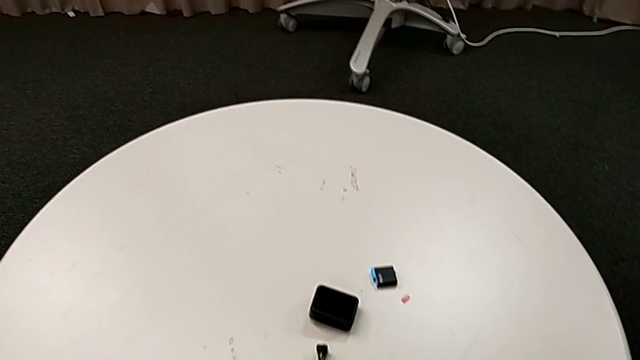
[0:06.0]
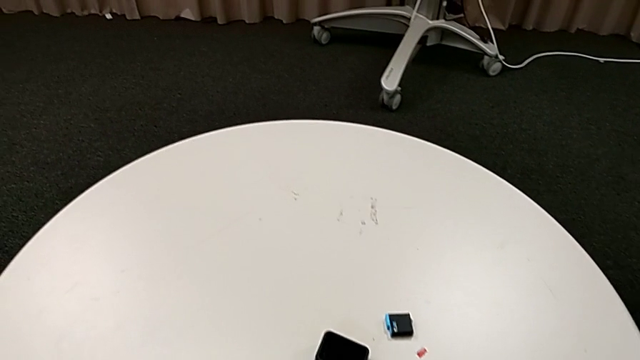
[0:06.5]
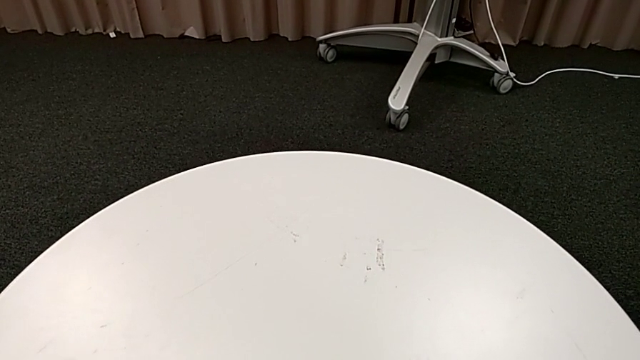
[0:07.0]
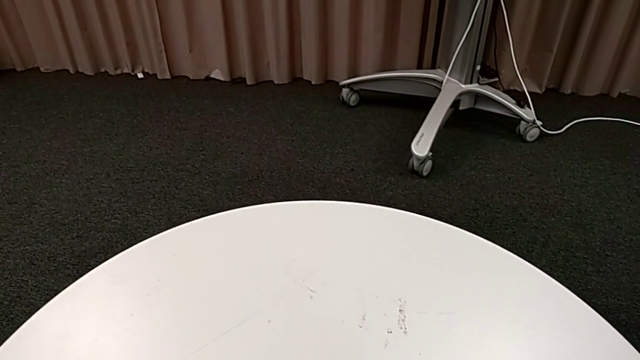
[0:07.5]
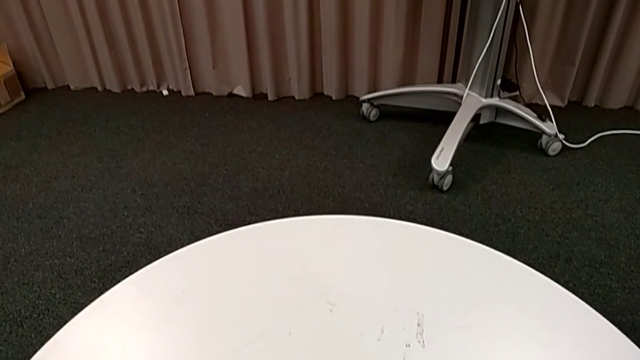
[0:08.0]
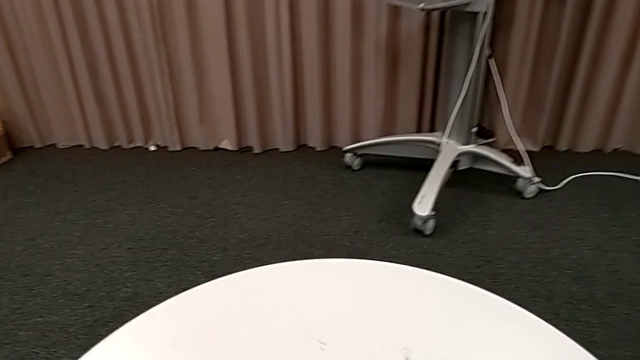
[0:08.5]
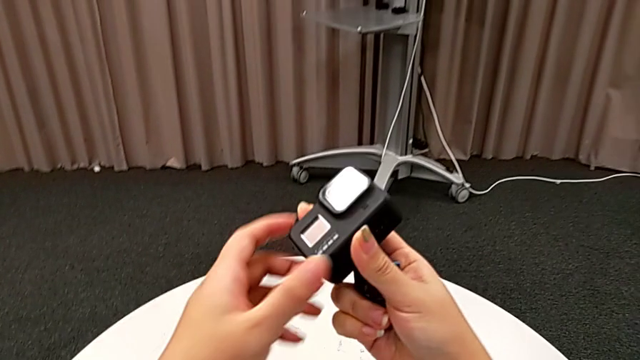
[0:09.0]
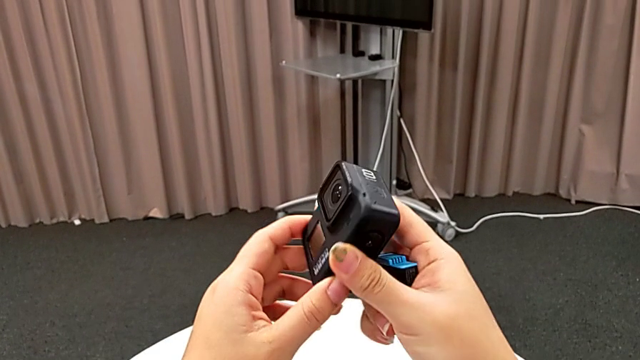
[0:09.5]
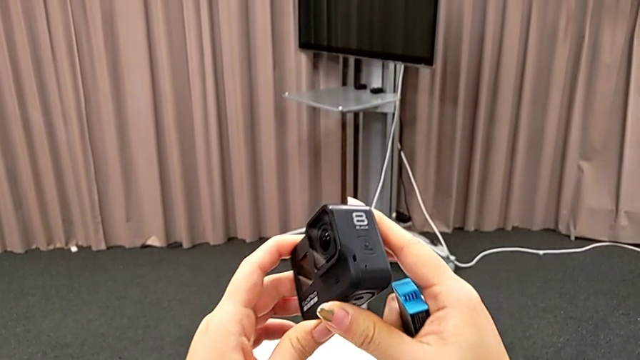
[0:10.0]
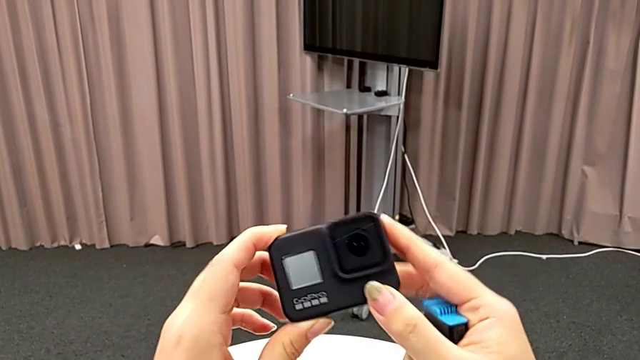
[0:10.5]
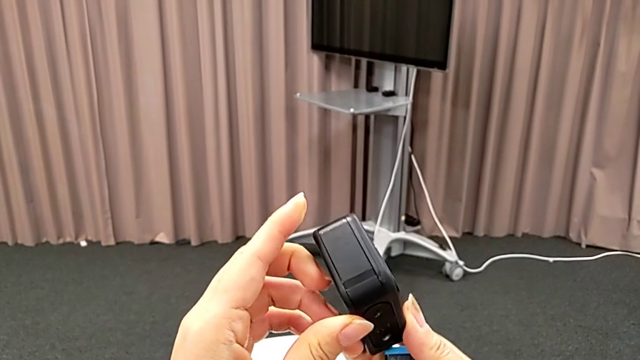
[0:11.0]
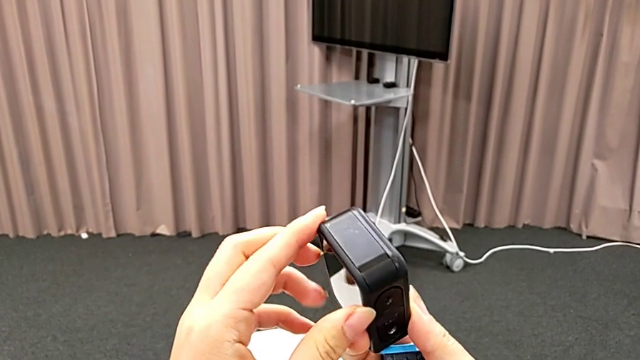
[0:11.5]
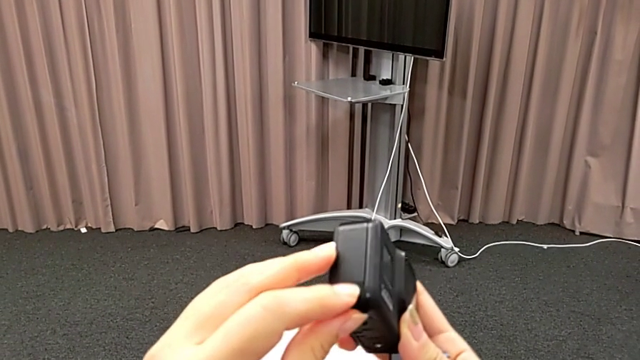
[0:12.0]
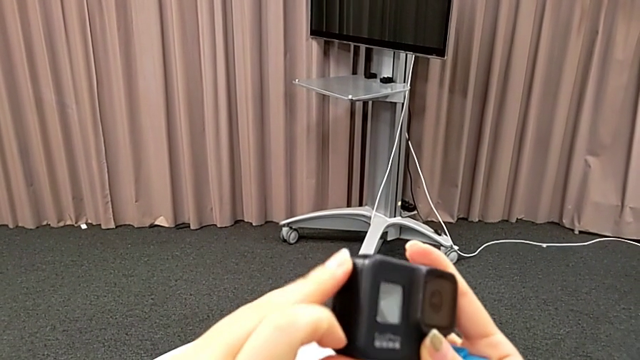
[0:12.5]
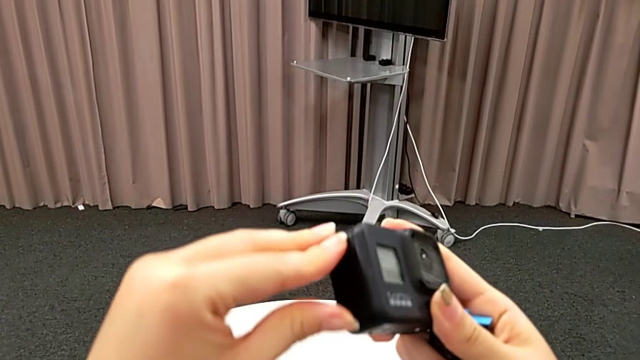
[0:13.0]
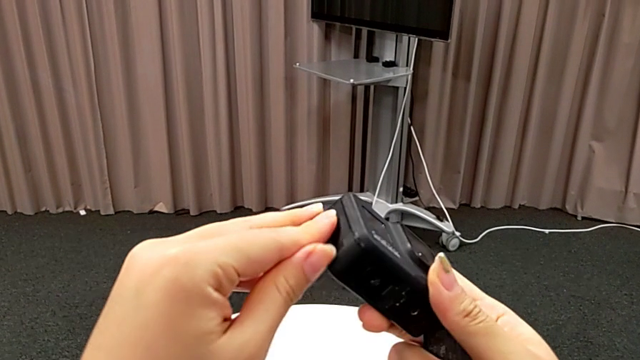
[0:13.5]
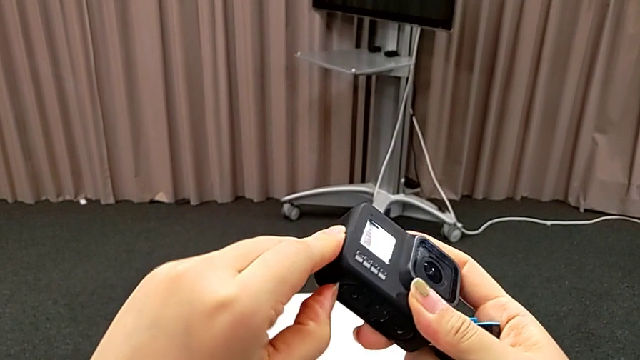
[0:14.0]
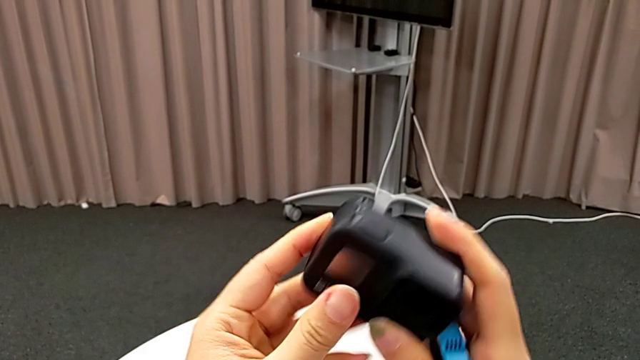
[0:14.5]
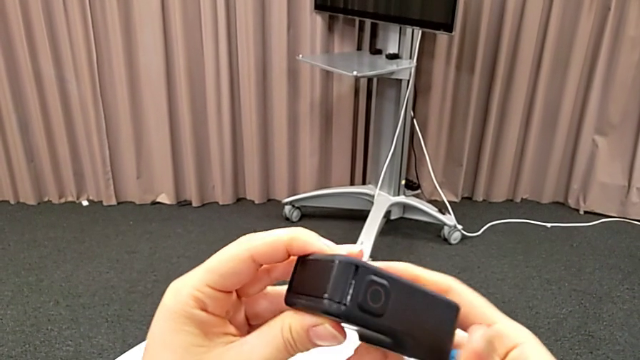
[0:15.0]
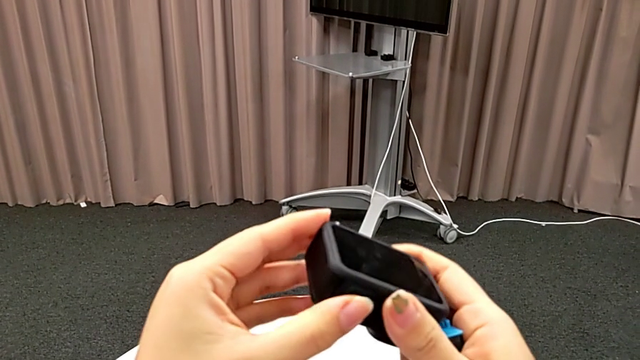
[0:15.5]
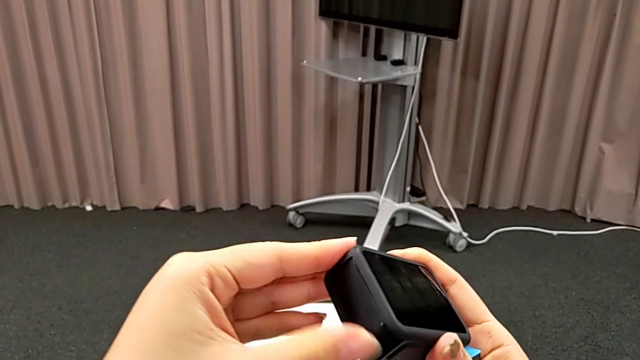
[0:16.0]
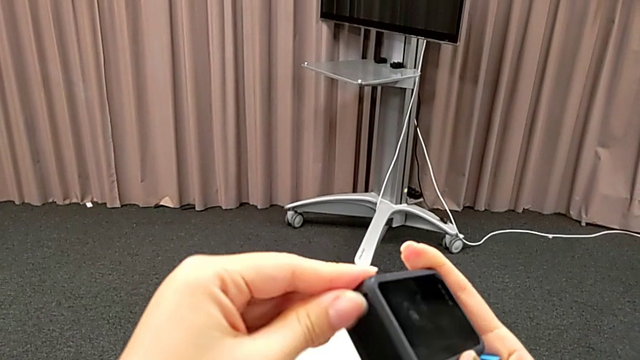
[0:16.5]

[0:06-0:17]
The camera wearer is exchanging the GoPro's battery. They inspect the first GoPro.

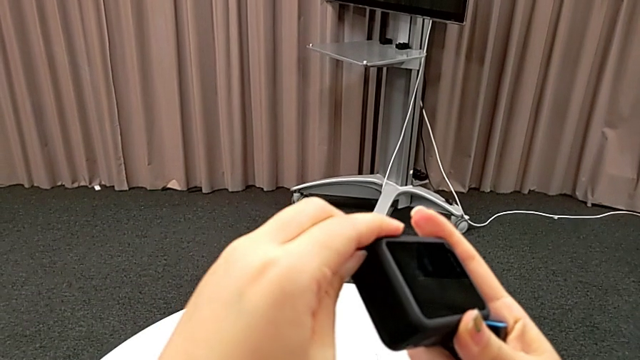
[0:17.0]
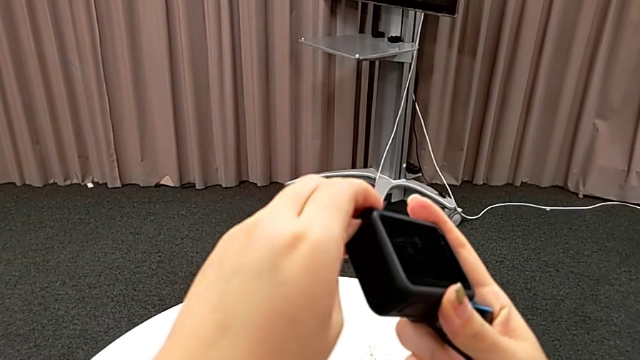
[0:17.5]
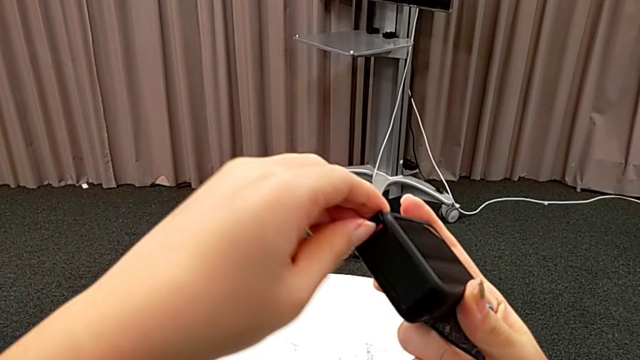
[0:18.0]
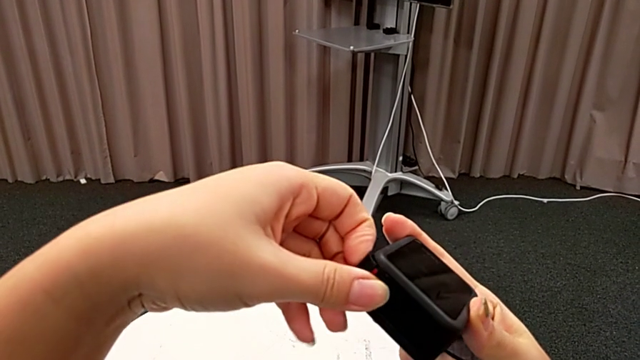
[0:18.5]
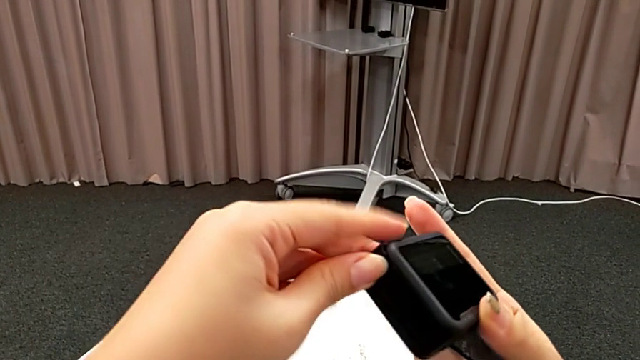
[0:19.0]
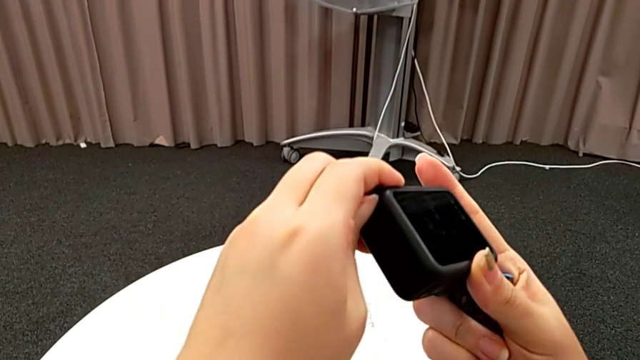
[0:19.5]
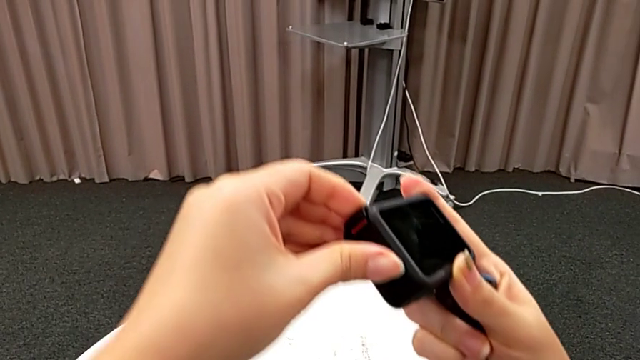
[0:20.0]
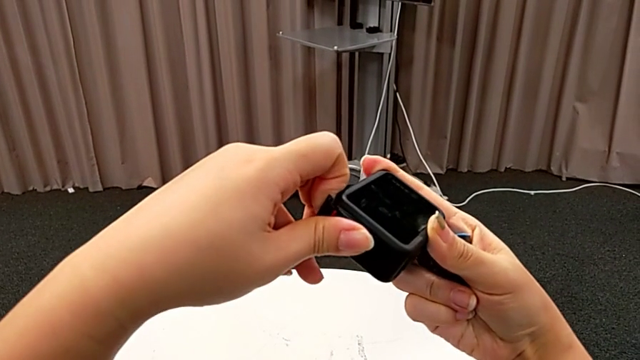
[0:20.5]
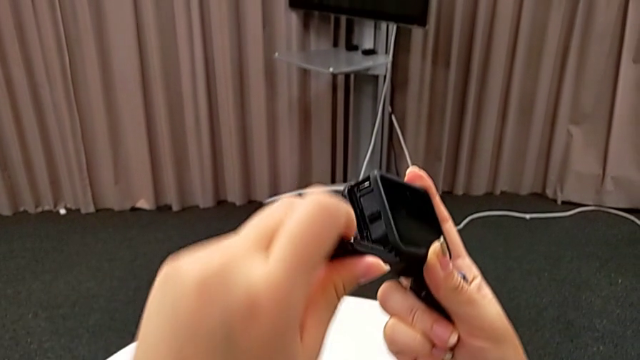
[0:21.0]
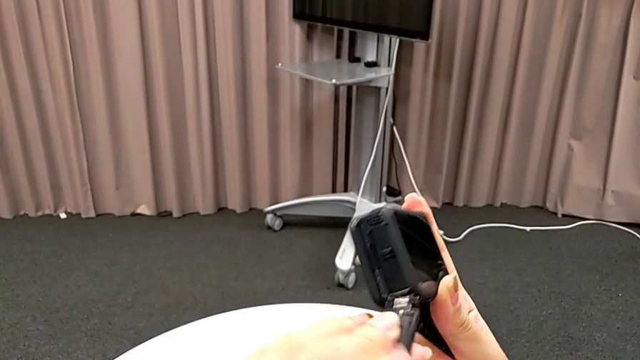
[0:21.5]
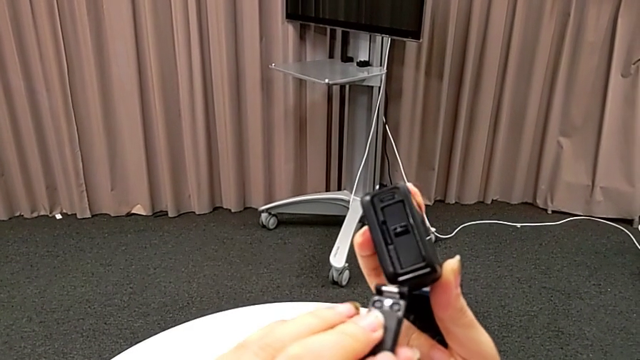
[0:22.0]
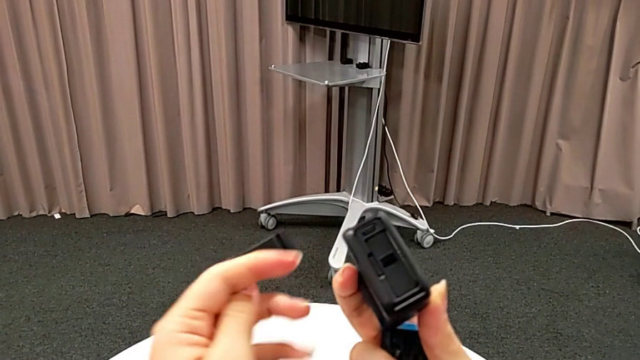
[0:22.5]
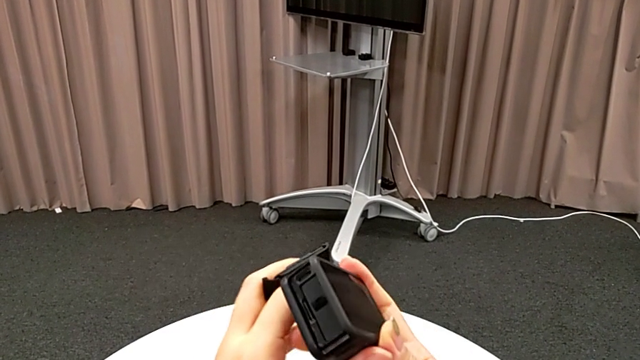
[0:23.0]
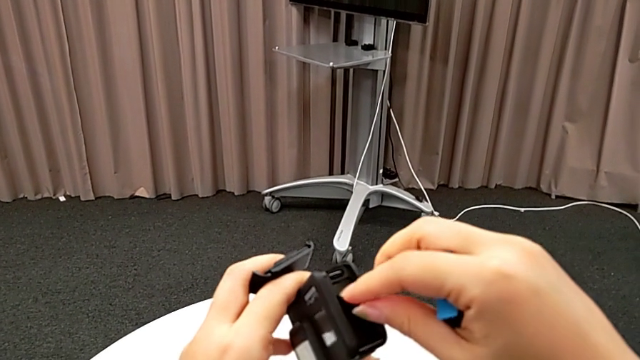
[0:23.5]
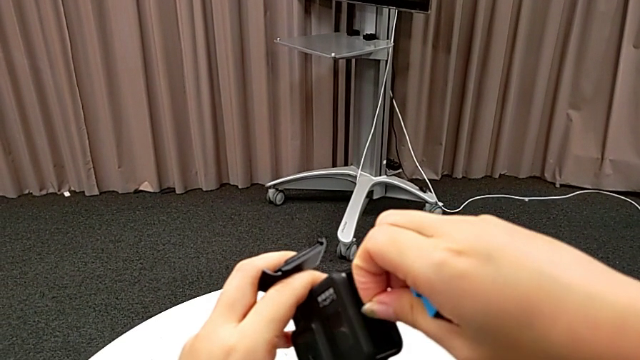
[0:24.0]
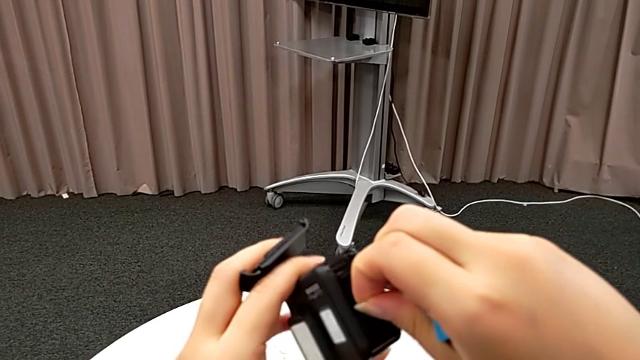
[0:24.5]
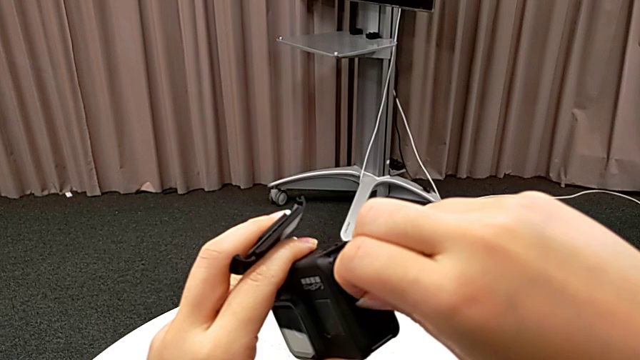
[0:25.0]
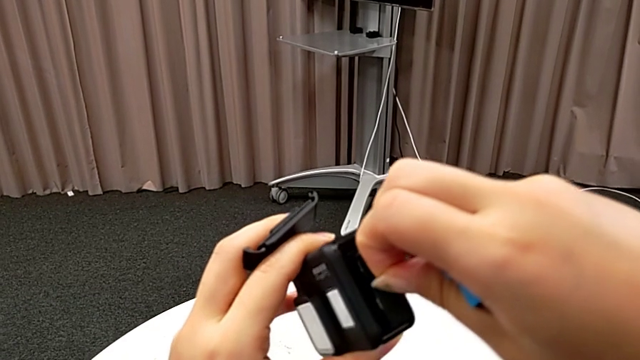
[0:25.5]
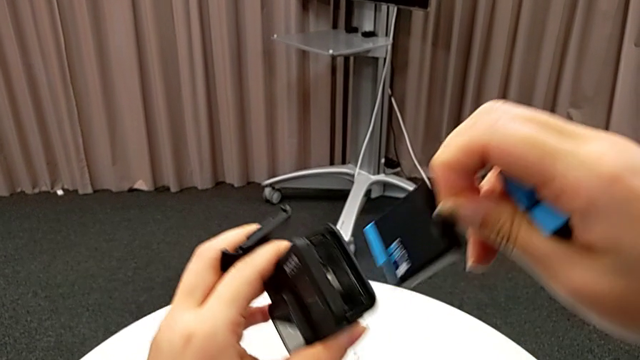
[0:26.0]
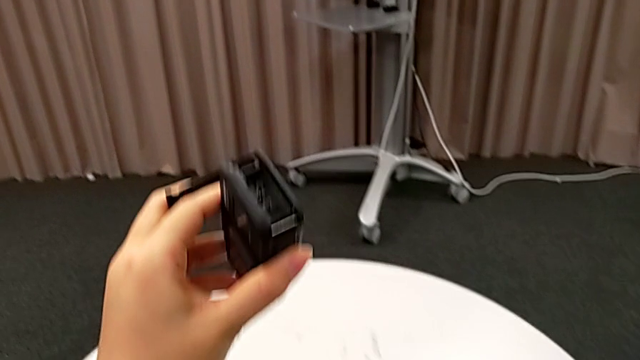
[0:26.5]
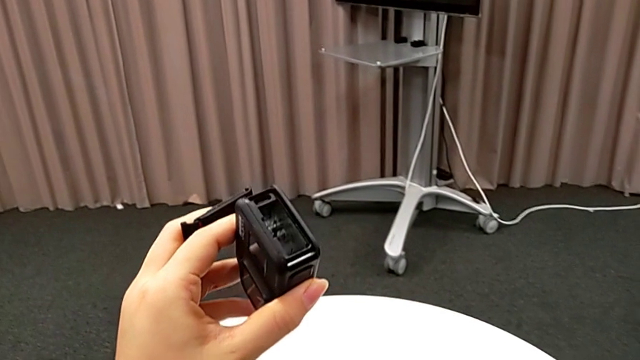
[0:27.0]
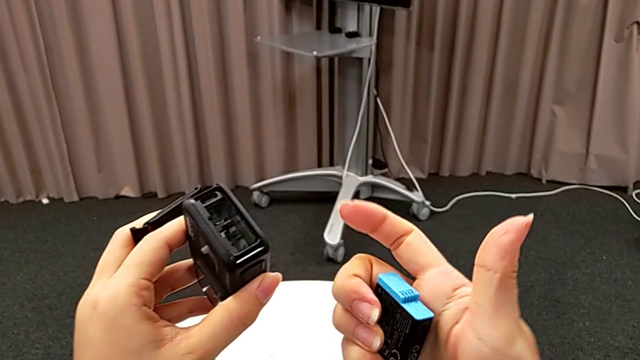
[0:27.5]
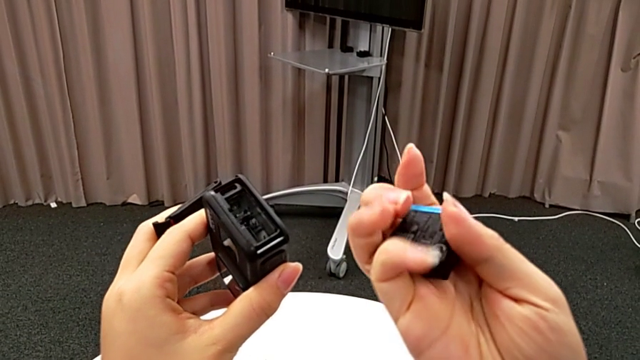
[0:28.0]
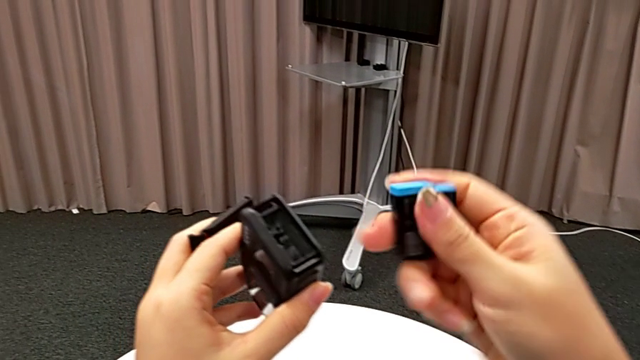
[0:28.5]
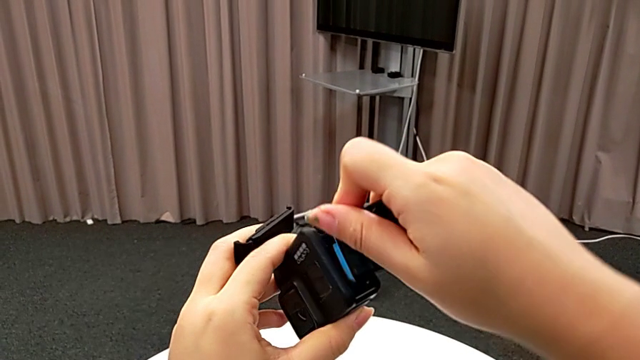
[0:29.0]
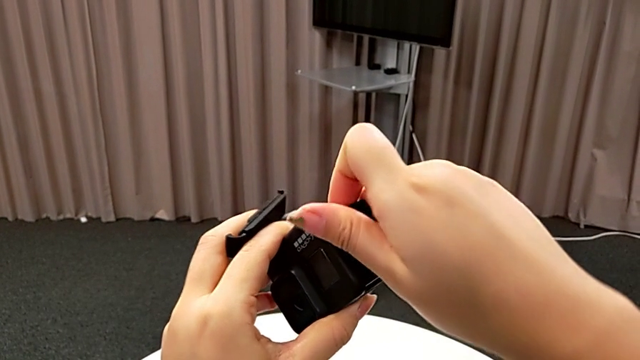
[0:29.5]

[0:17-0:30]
The camera wearer is exchanging the GoPro's battery. They open the battery door, withdraw it, grab the old battery, withdraw it, place it and begin to insert the new battery.
